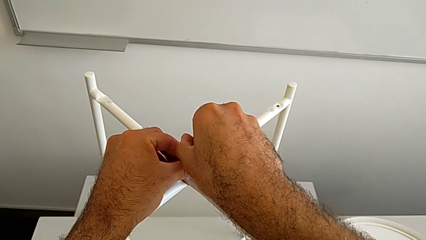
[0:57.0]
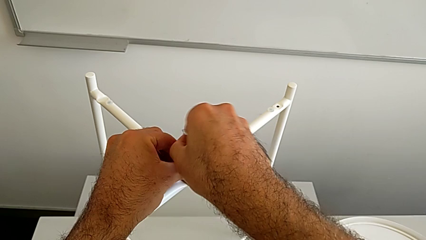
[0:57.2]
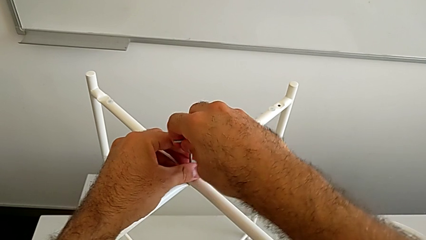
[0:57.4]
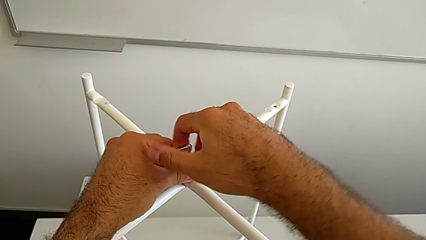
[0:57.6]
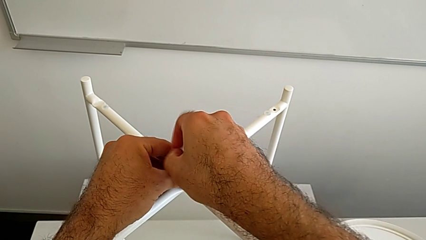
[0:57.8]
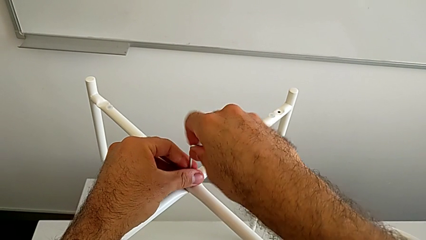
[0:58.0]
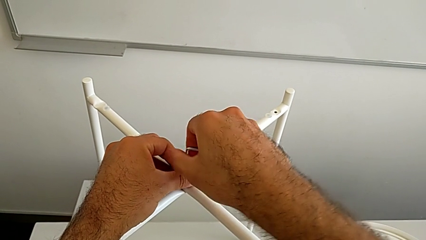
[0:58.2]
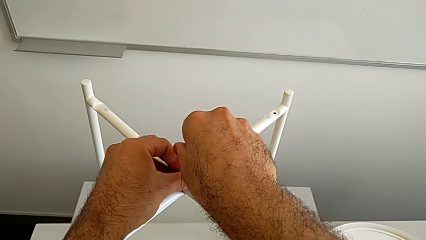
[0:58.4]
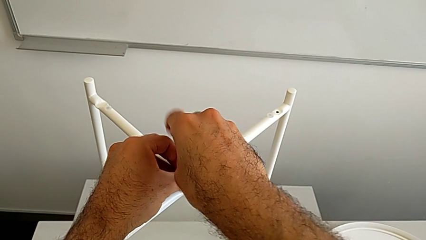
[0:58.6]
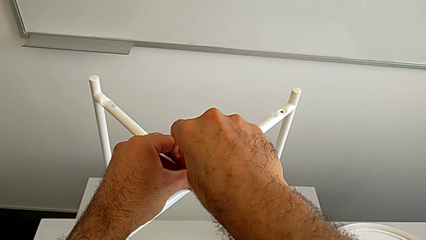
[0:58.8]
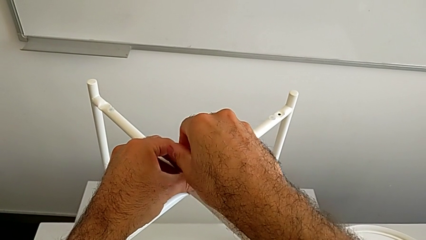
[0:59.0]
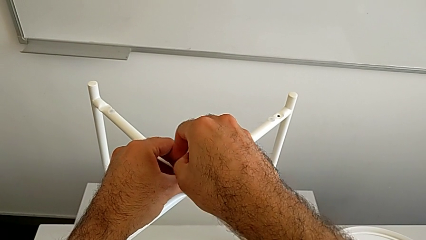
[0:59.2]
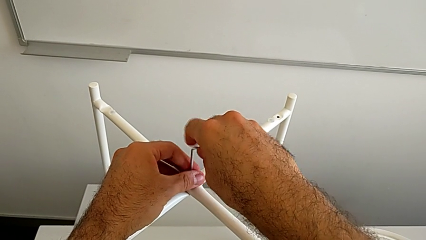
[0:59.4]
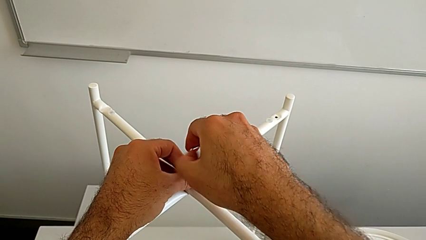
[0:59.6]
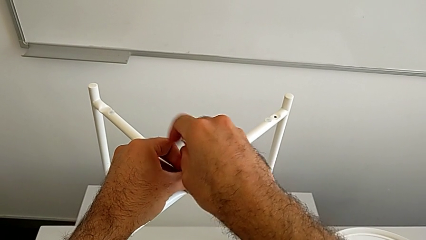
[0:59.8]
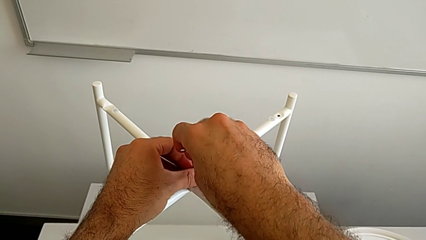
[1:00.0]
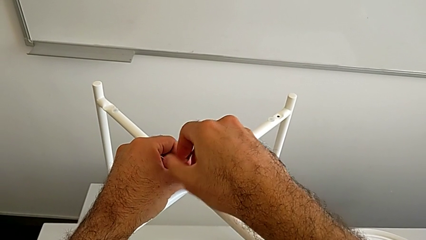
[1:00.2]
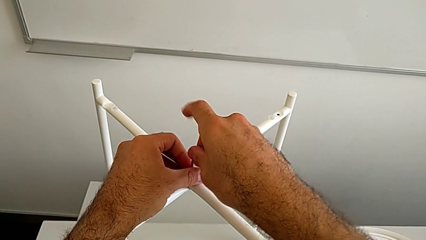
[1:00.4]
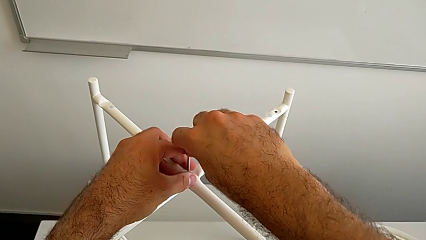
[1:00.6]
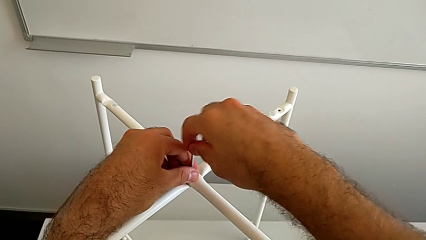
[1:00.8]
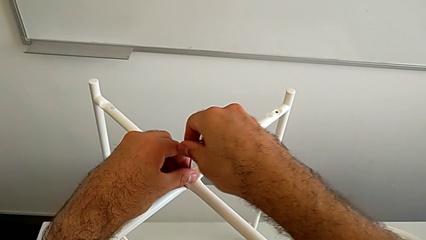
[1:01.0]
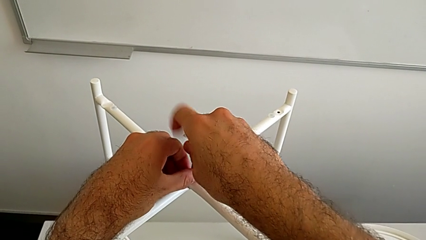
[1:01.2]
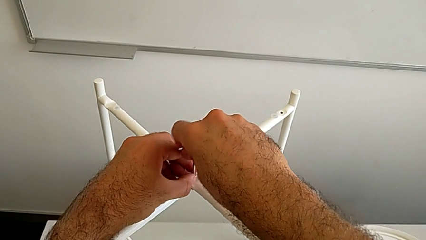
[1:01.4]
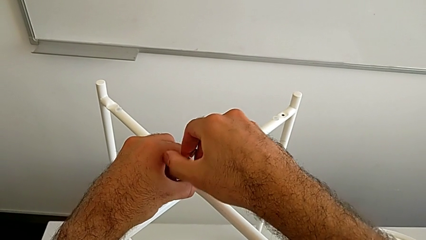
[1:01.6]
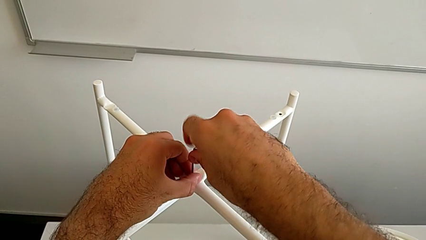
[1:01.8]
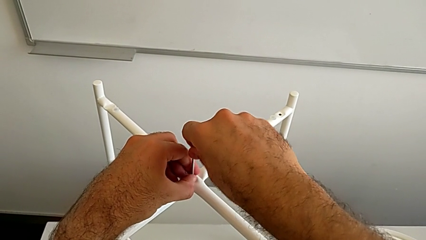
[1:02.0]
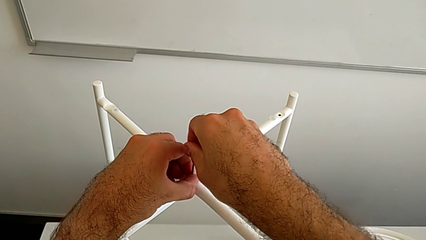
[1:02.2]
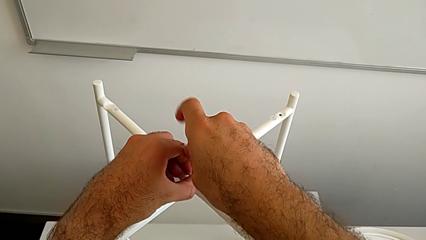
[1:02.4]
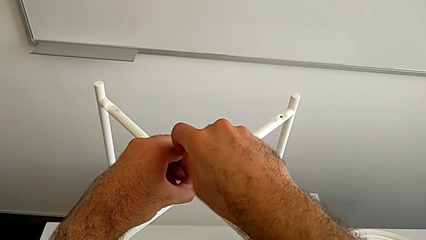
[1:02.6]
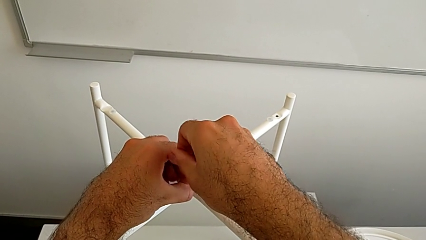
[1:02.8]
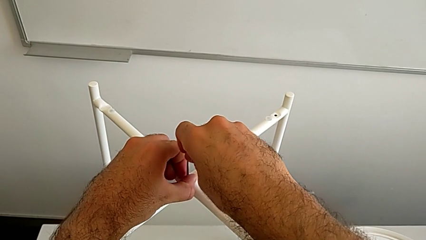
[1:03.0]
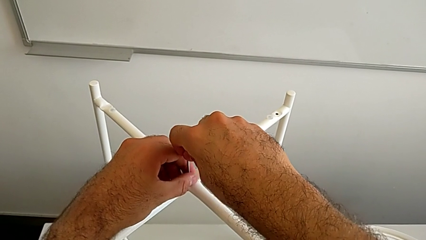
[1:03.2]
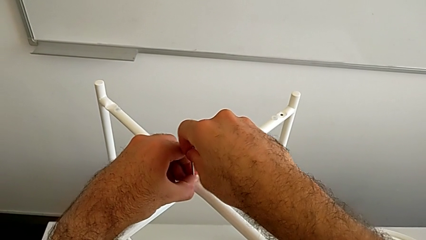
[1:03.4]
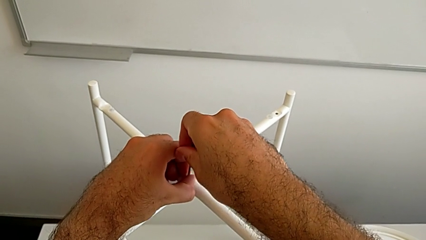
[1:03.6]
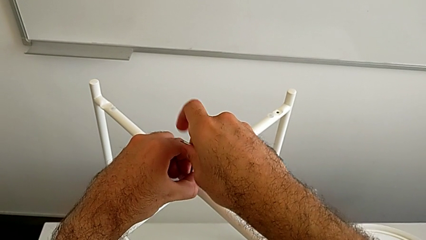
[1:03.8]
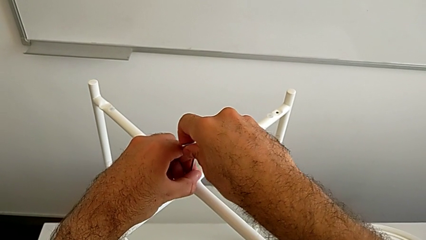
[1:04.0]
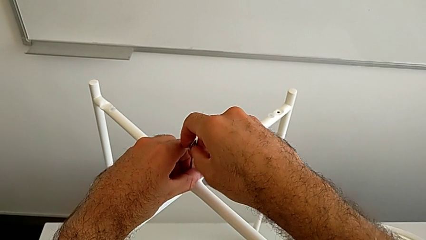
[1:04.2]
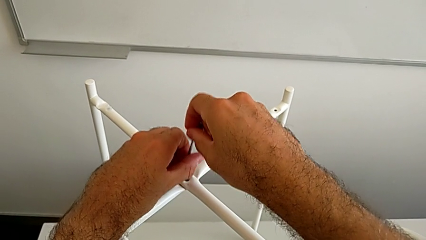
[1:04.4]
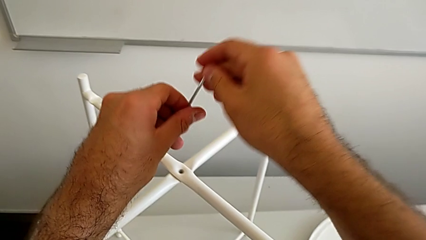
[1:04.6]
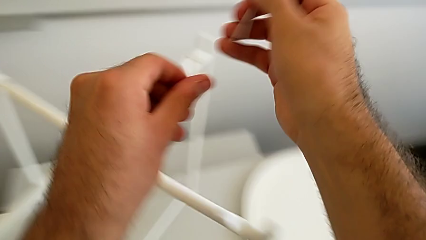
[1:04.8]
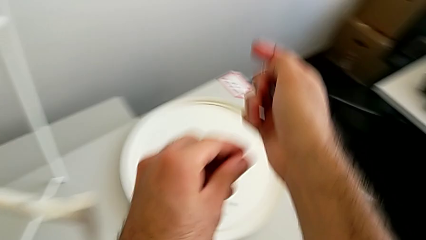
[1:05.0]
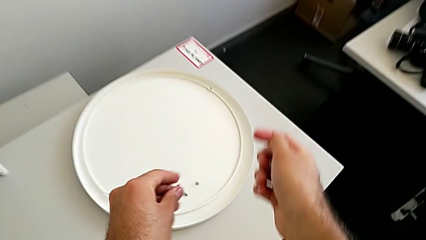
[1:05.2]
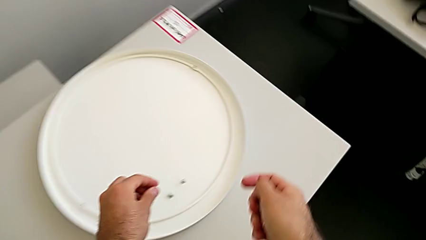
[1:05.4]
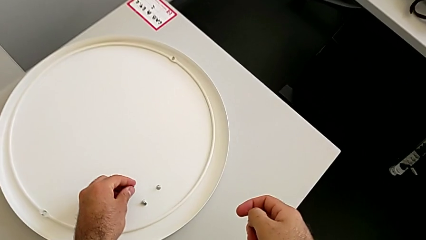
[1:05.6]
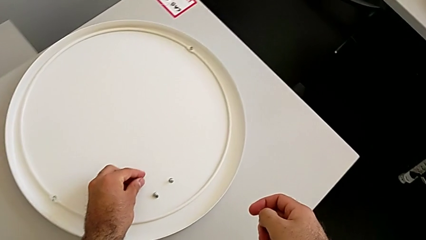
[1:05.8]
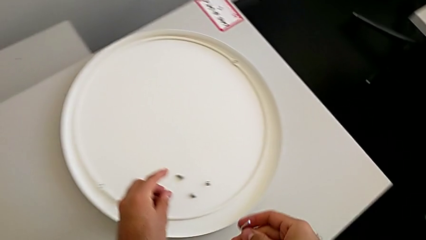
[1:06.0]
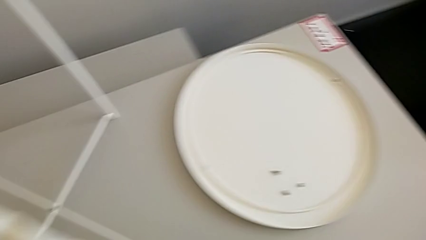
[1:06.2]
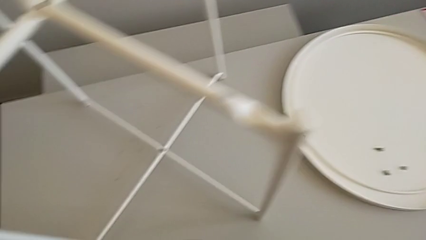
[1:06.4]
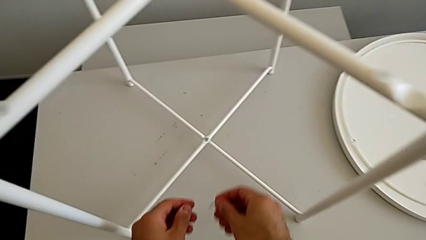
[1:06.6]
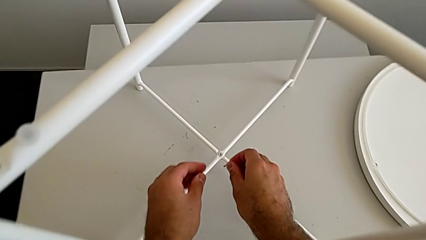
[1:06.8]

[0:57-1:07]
The camera wearer is unscrewing the top hex socket head. They keep unscrewing the hex socket head, disassemble it, withdraw the Allen wrench and place the hex socket head.

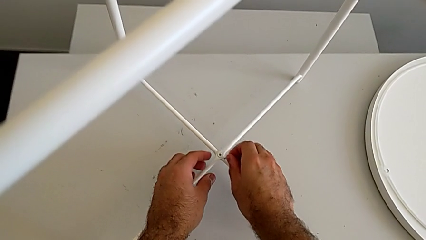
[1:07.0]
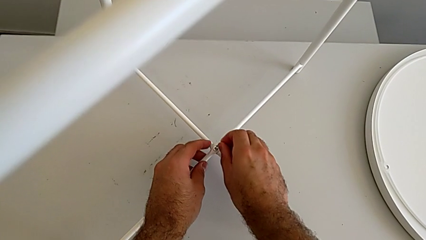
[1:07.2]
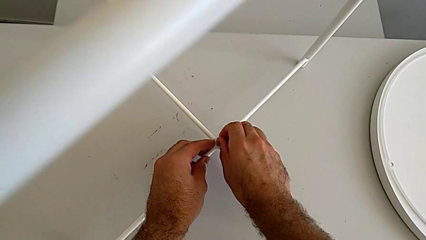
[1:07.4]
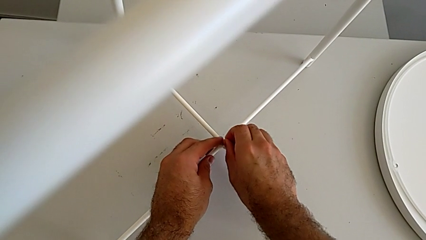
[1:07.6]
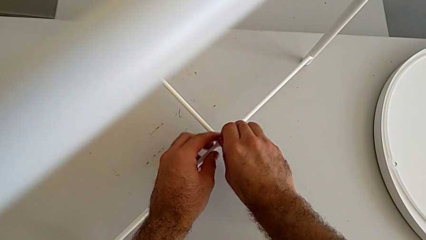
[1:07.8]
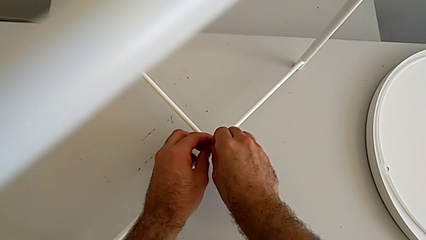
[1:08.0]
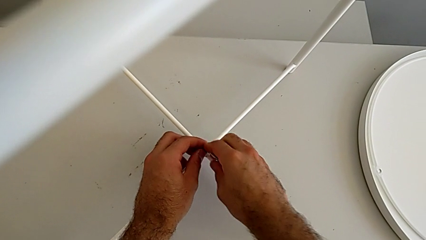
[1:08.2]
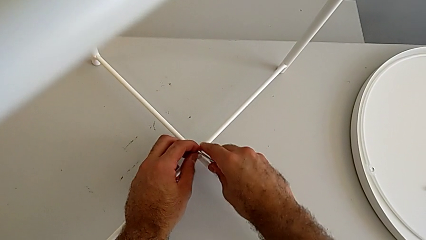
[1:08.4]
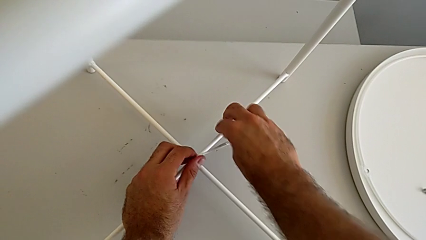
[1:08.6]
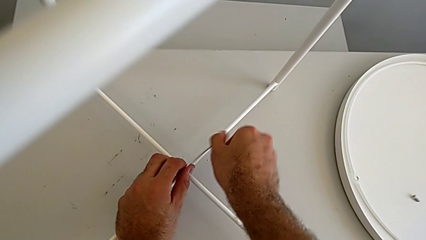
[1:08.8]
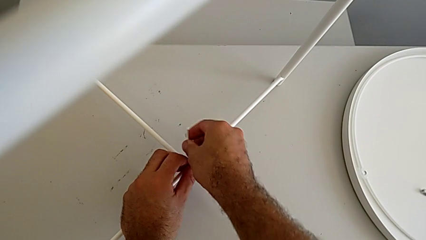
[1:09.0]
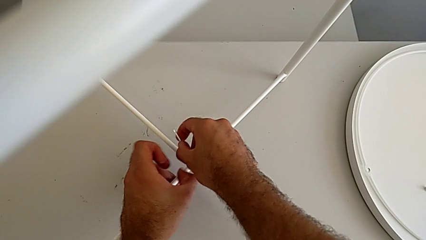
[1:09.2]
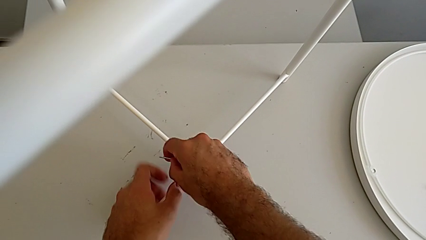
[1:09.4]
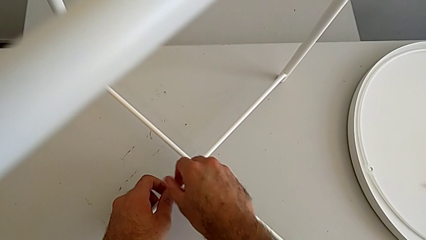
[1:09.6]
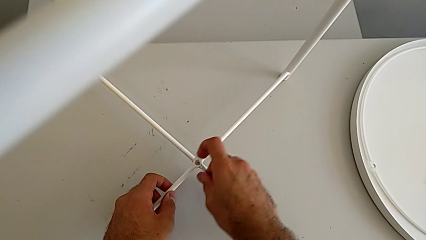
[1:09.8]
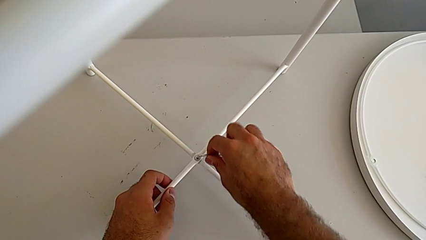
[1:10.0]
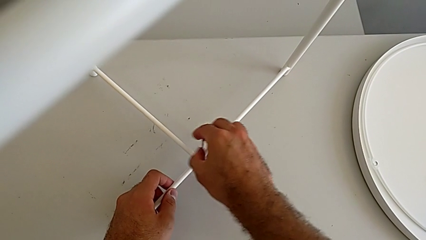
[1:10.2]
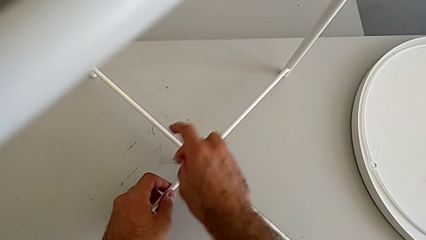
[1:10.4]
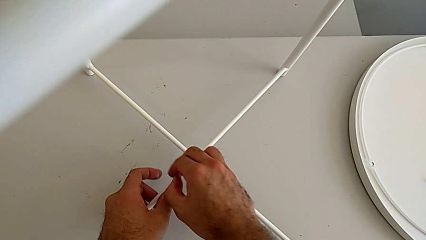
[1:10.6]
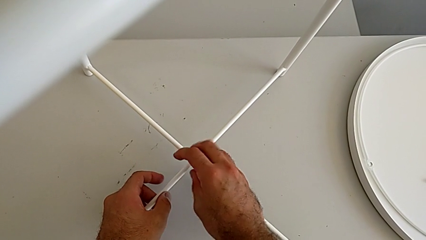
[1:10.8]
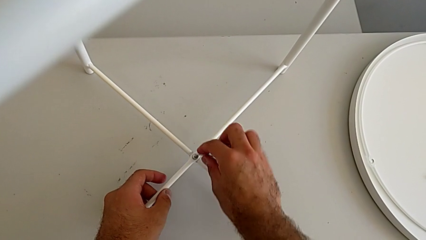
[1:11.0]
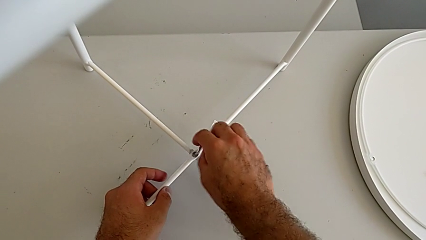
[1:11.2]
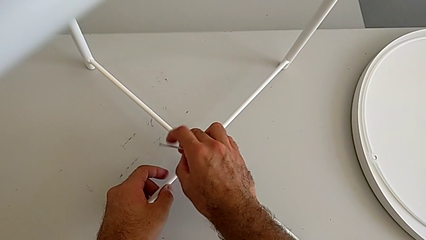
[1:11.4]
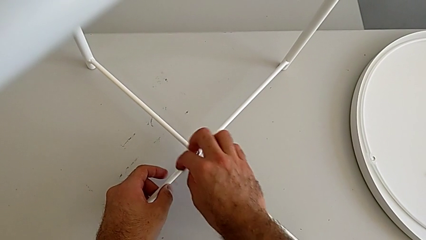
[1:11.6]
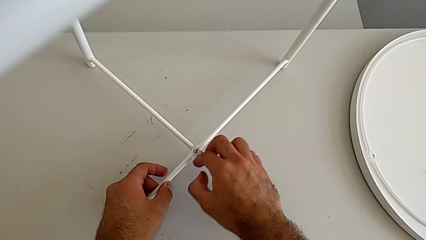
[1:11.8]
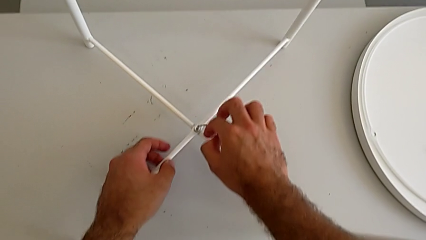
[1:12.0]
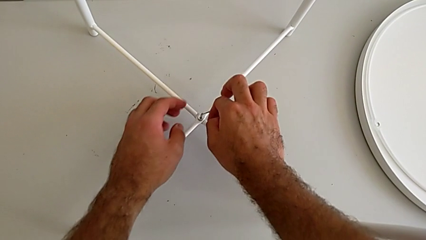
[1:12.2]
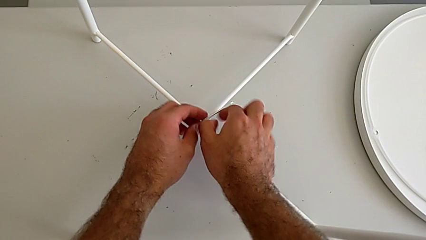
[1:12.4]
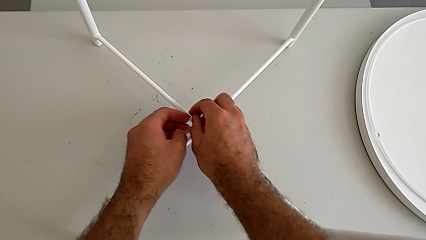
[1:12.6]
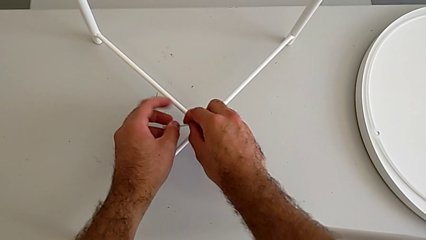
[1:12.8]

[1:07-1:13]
The camera wearer is unscrewing the bottom hex socket head. They insert the Allen wrench and begin to unscrew the hex socket head.
